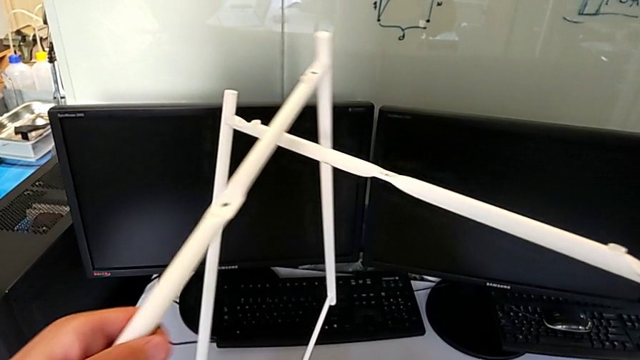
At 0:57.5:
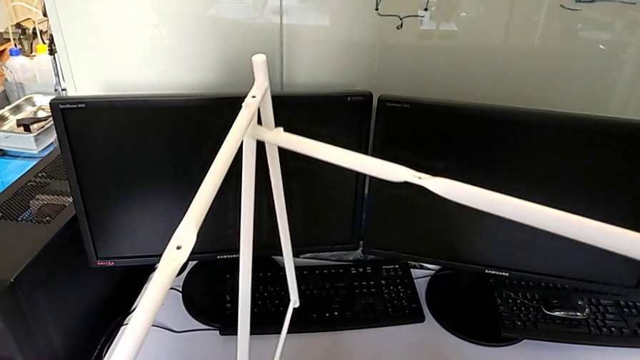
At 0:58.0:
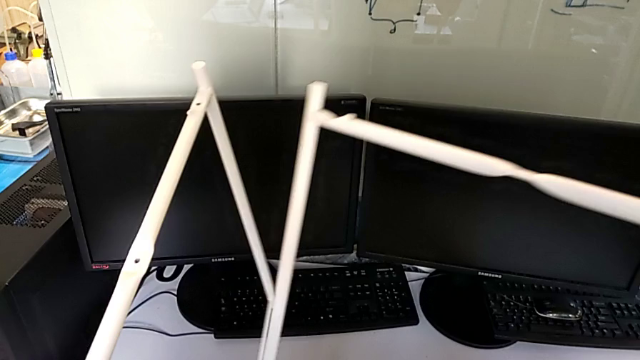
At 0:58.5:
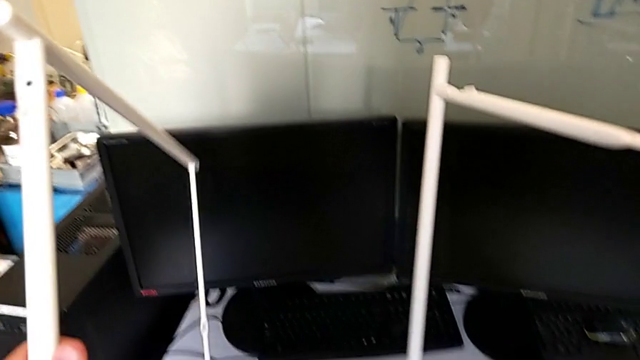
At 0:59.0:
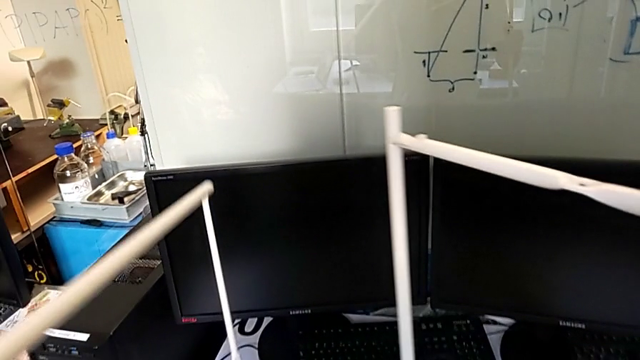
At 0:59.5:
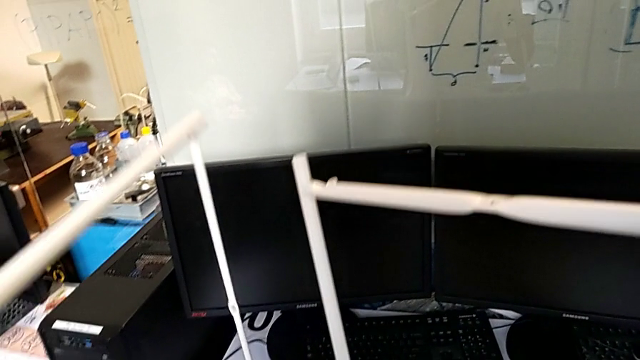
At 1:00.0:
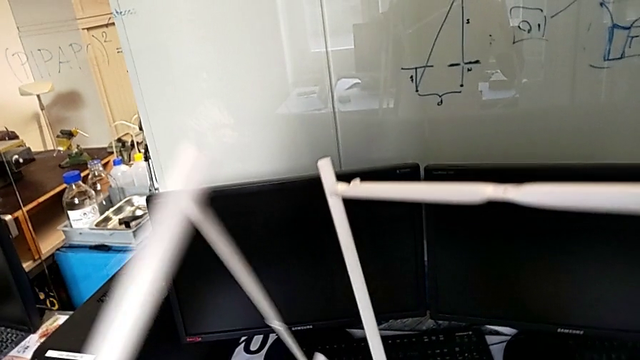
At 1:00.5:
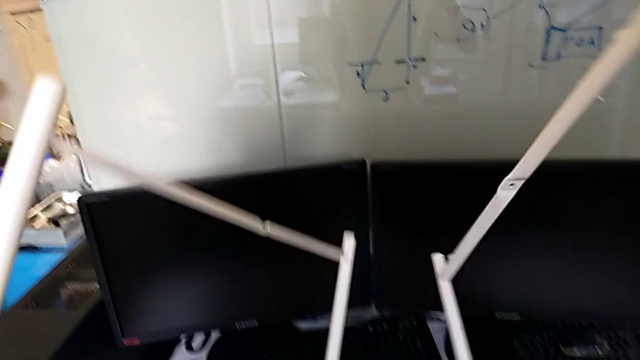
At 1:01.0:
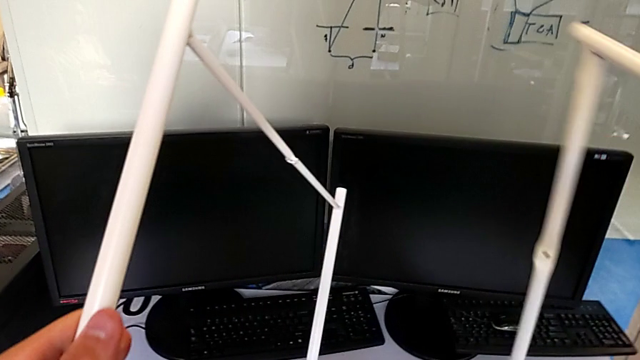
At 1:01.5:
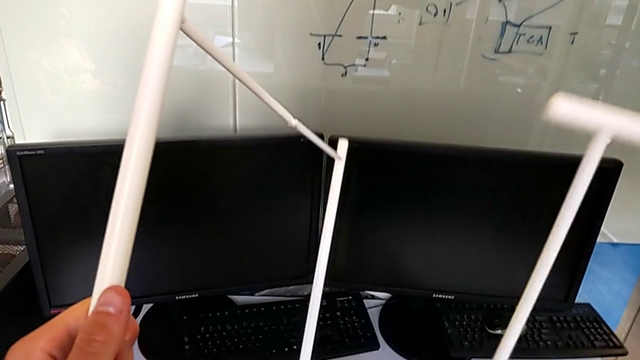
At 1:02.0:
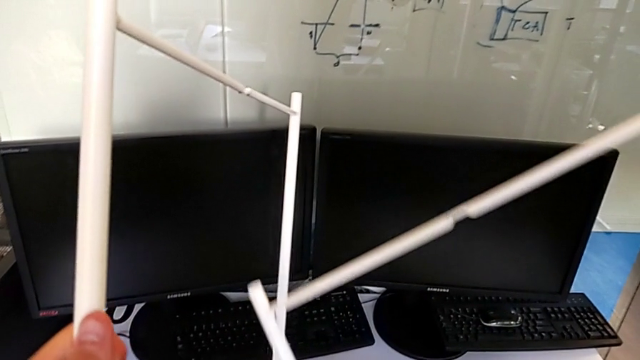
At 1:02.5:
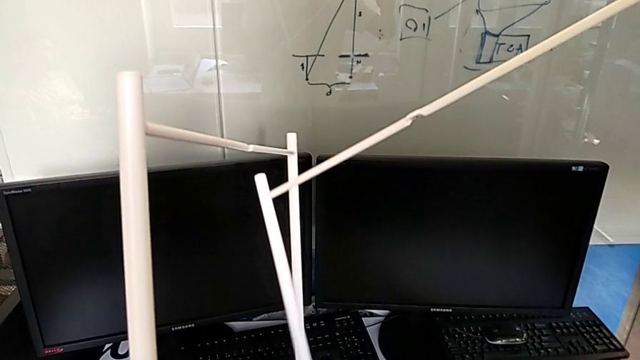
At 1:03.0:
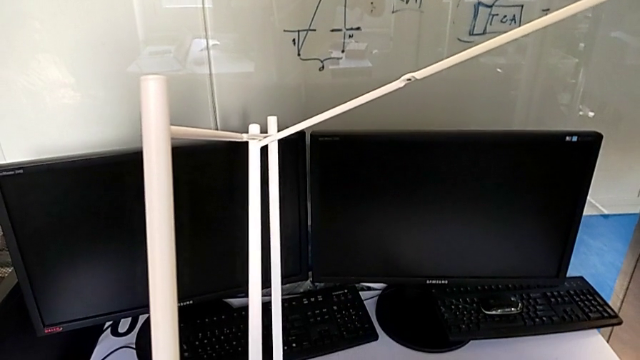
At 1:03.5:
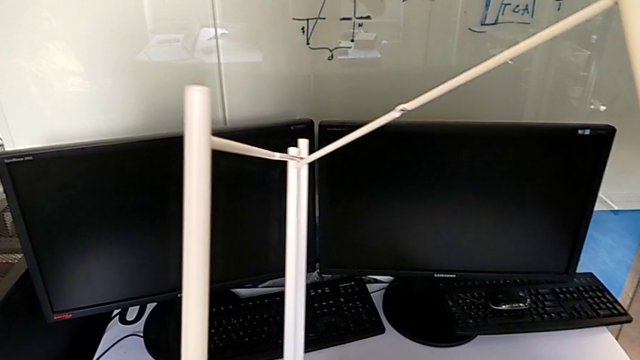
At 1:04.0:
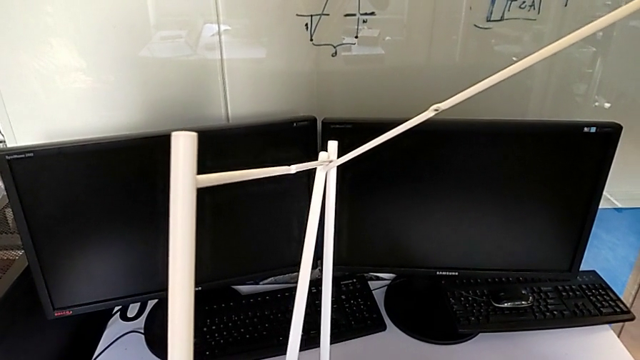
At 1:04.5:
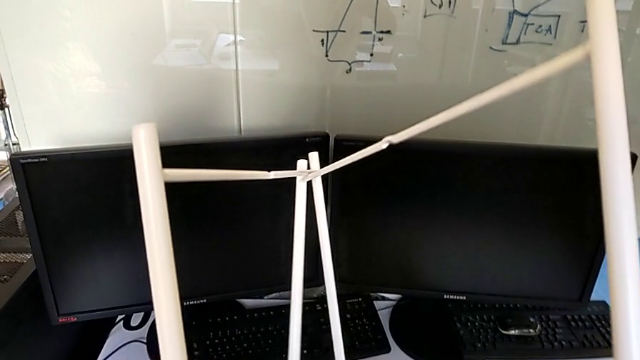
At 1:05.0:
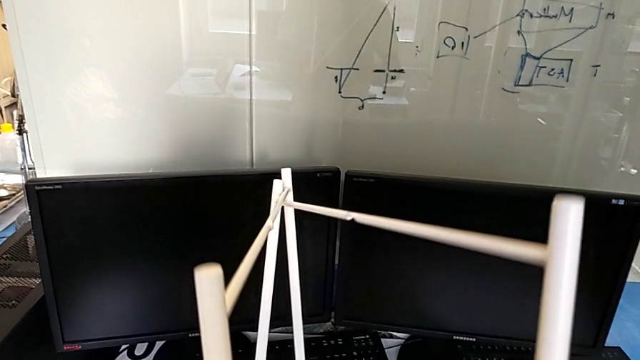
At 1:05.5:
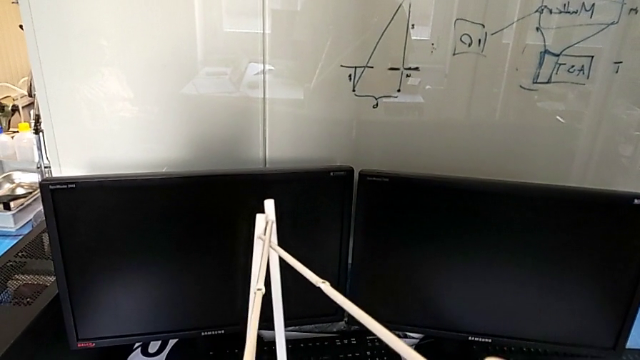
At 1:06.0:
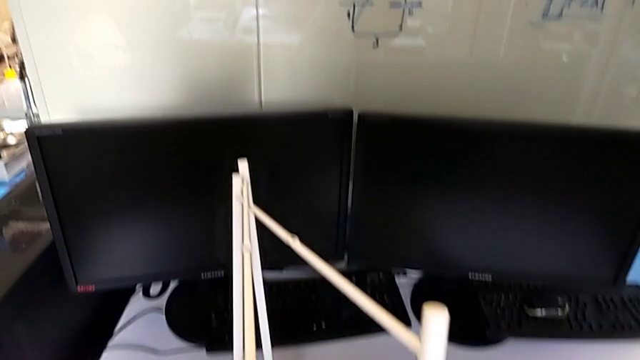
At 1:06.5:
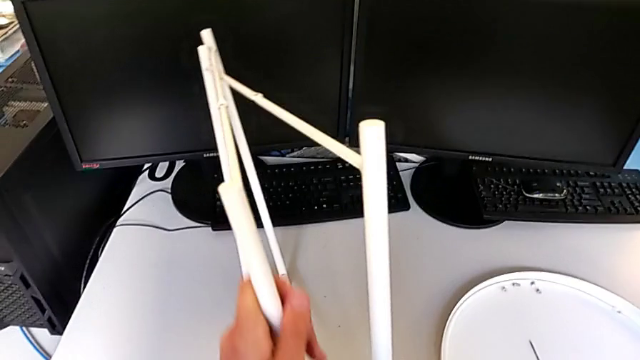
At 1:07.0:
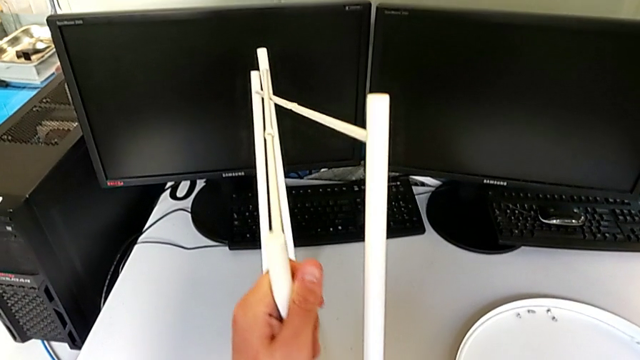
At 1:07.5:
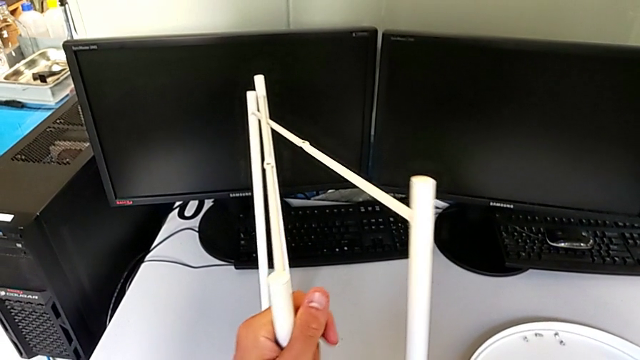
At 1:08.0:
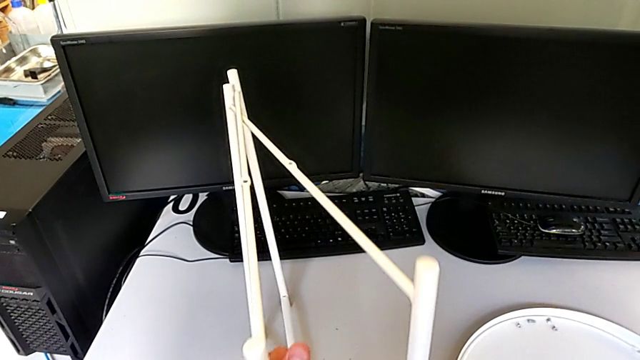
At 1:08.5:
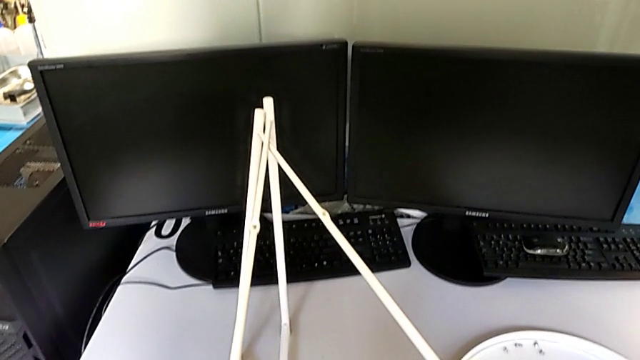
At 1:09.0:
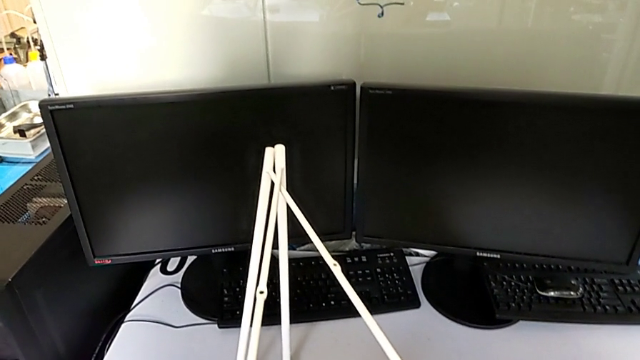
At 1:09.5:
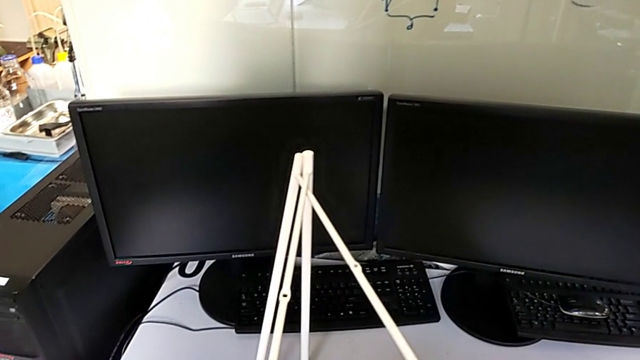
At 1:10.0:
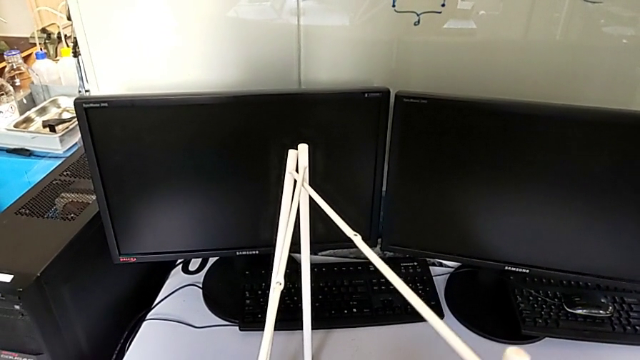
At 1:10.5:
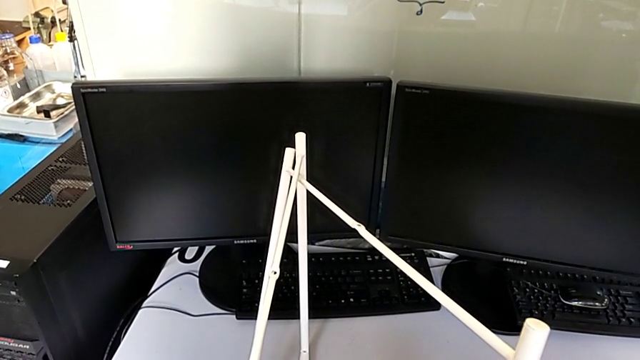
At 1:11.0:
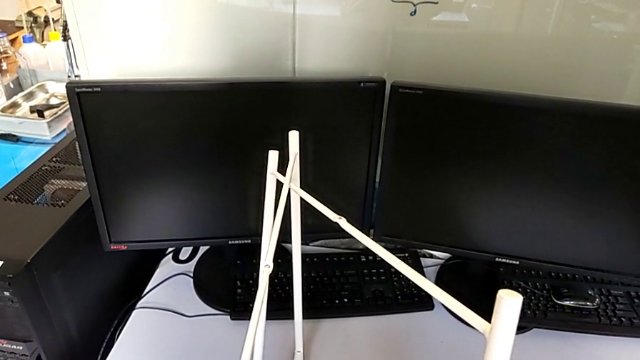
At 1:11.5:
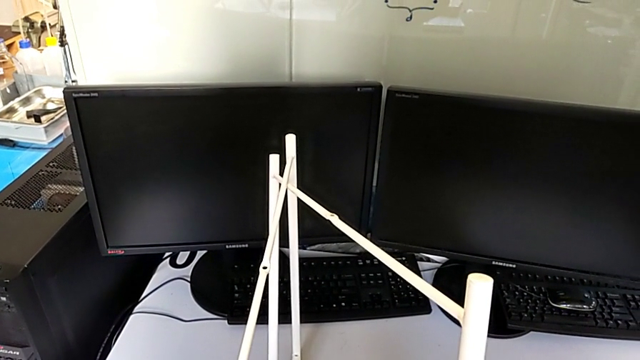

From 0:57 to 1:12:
The camera wearer is assembling the legs. They rotate the leg with the left hand and with the right hand, align it and wrongly hold it.

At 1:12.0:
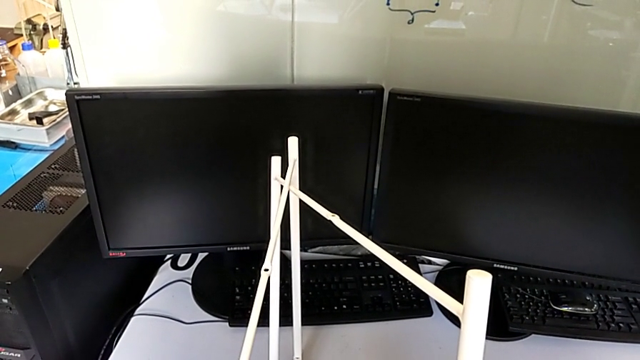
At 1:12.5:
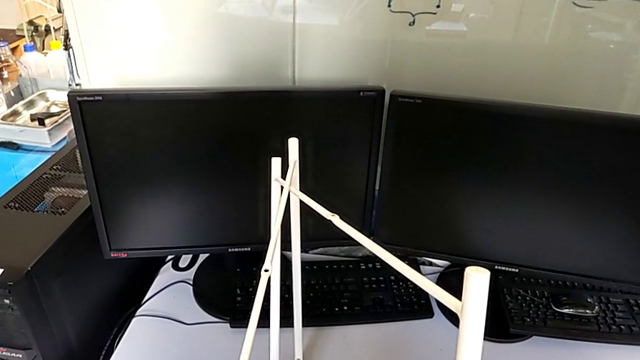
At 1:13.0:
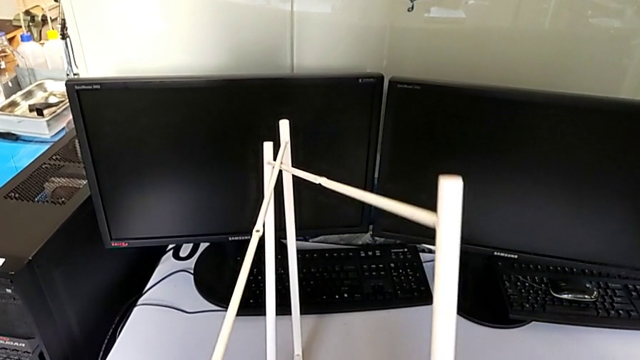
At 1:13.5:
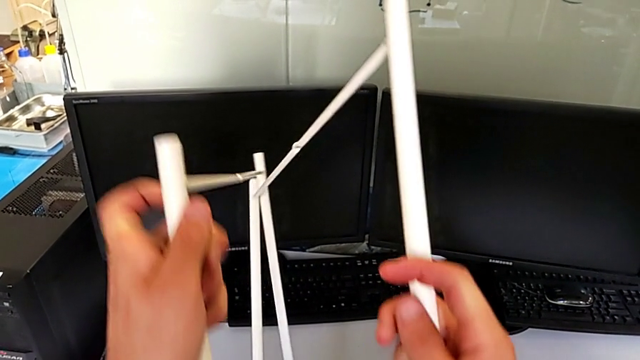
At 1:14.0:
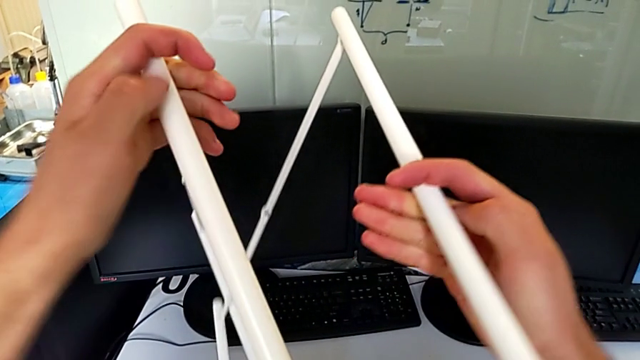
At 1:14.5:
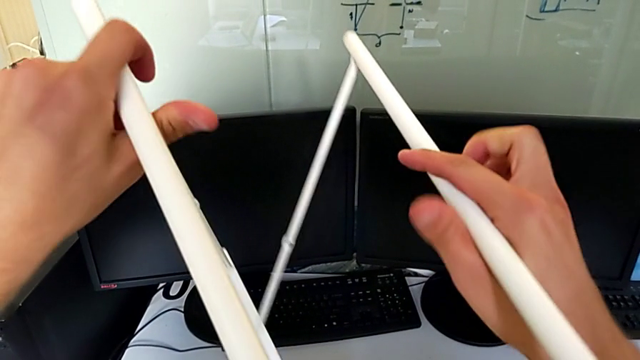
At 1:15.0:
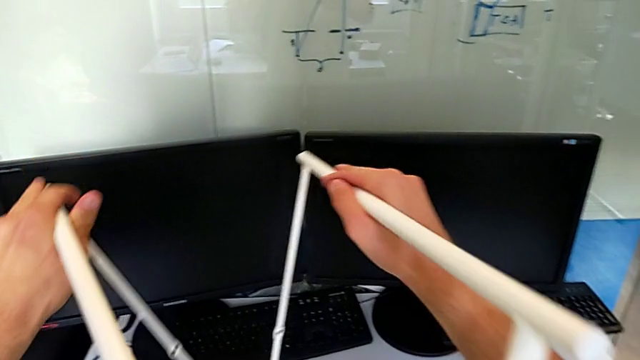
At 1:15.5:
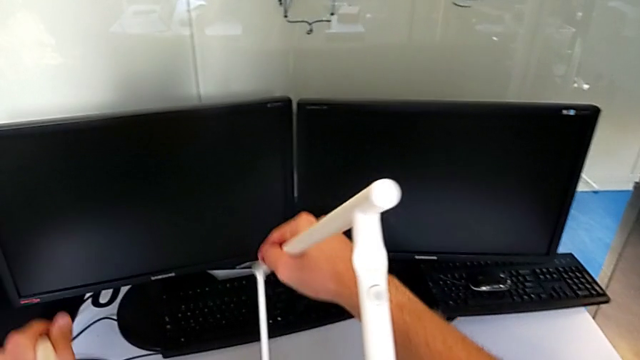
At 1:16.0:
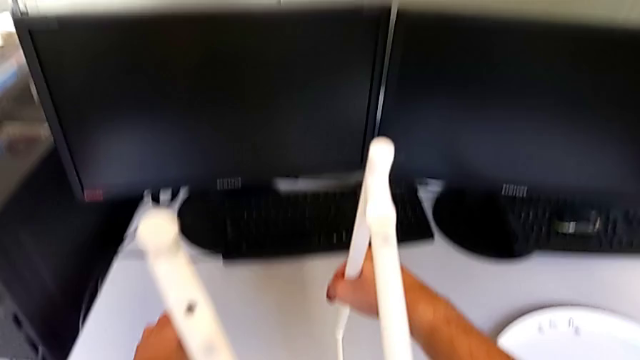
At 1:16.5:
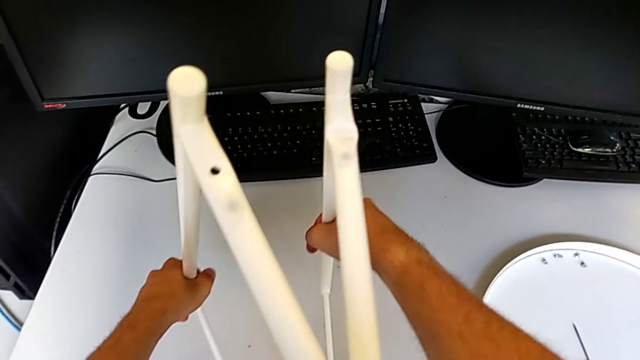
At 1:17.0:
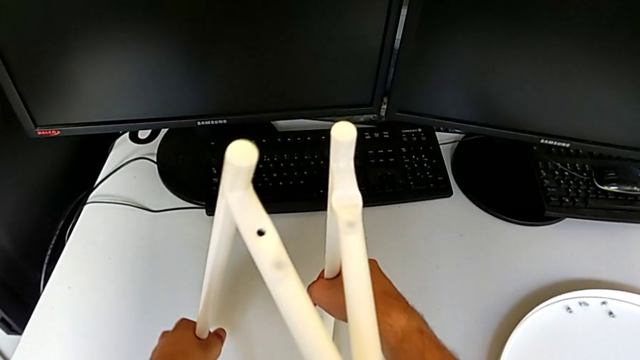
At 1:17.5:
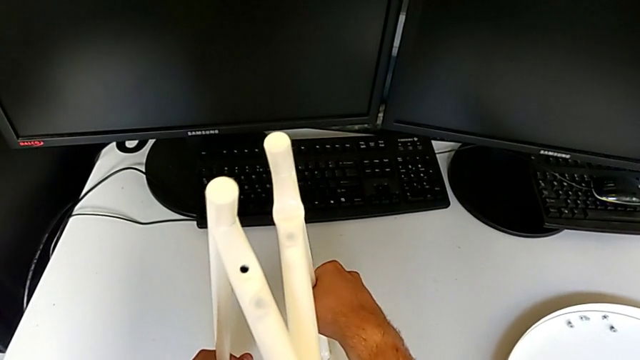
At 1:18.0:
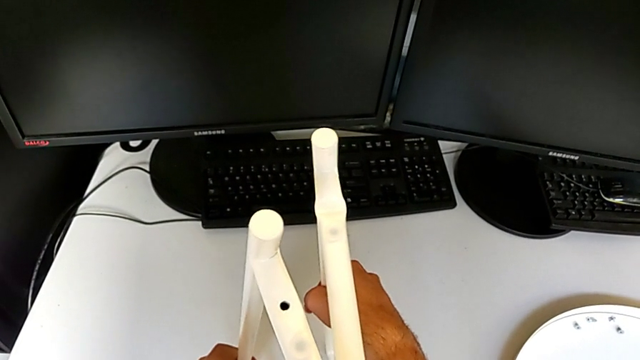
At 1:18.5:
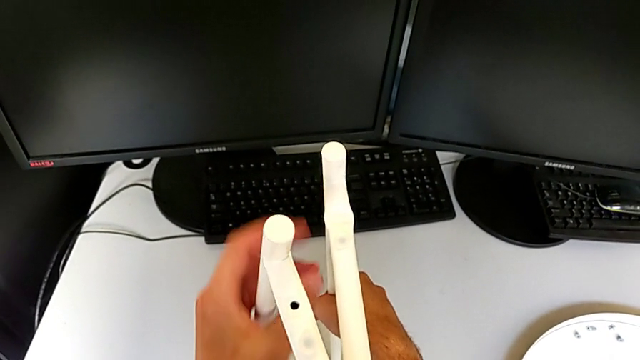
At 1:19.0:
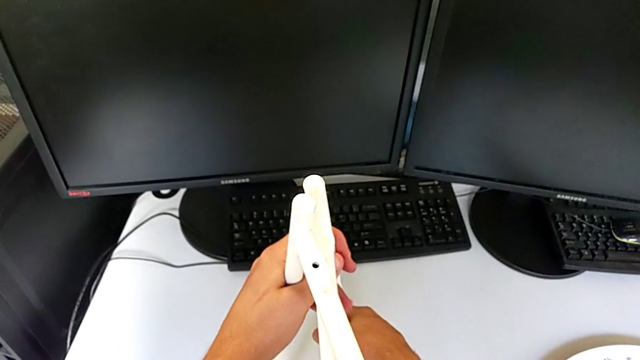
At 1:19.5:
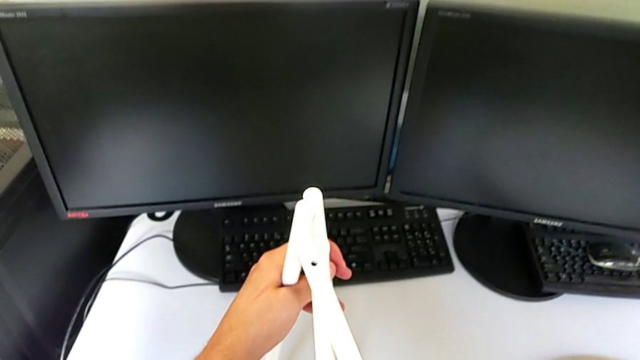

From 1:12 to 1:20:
The camera wearer is assembling the legs. They rotate the leg with the left hand and with the right hand and align it.
